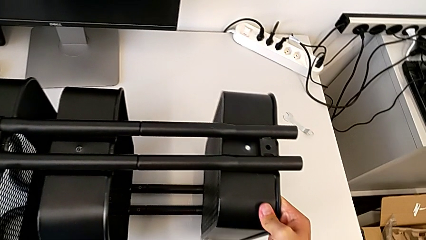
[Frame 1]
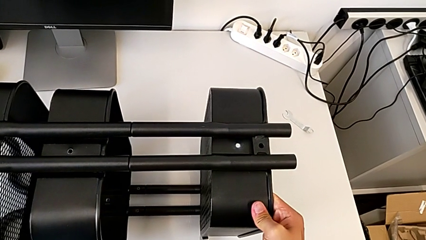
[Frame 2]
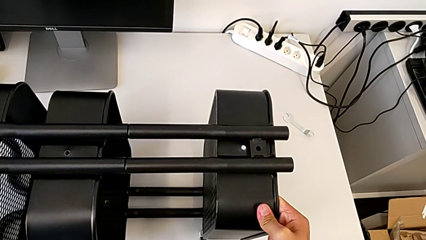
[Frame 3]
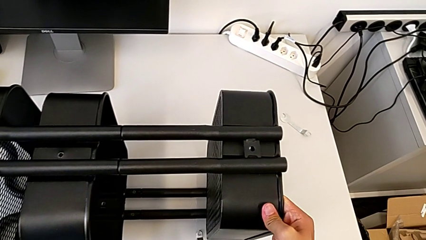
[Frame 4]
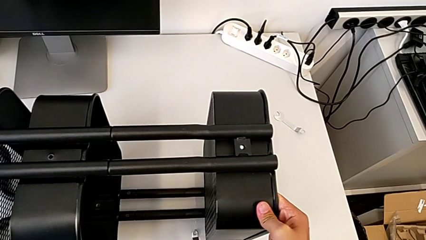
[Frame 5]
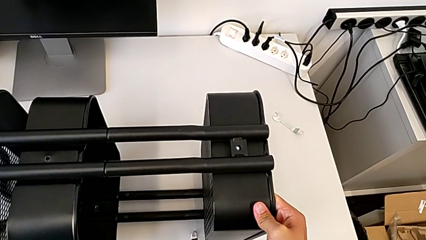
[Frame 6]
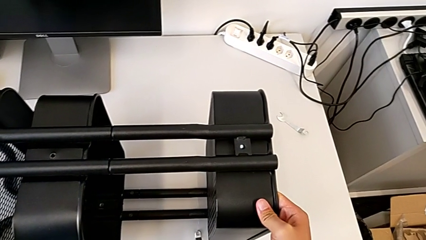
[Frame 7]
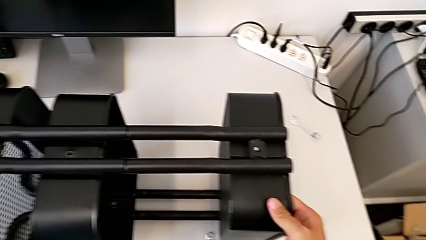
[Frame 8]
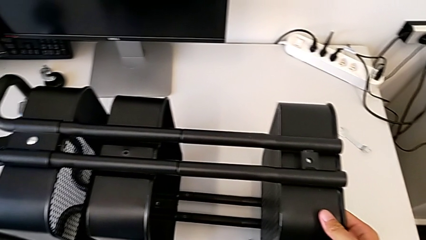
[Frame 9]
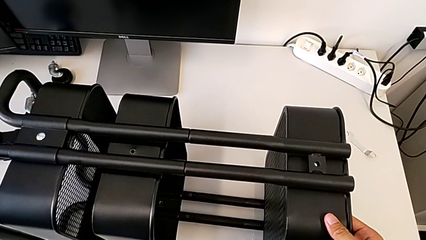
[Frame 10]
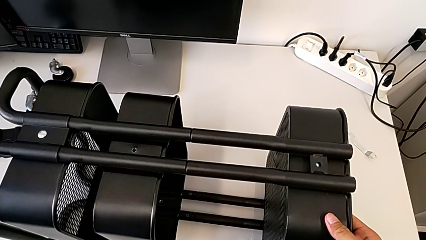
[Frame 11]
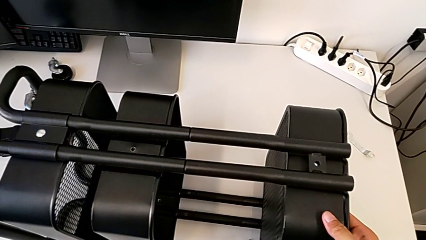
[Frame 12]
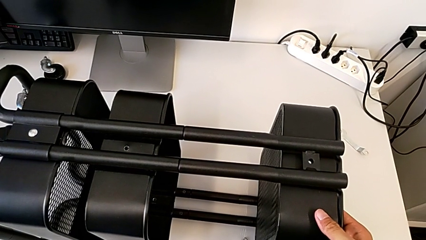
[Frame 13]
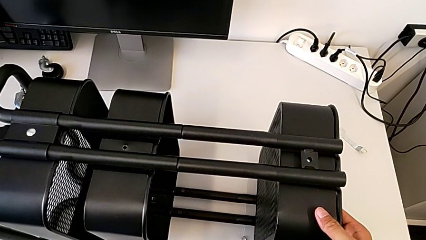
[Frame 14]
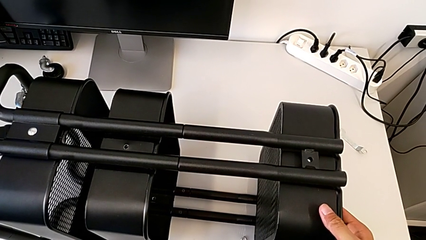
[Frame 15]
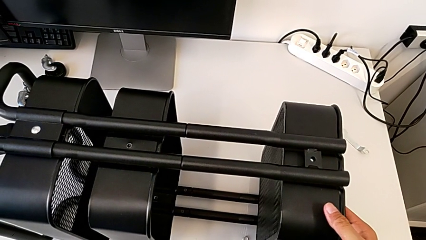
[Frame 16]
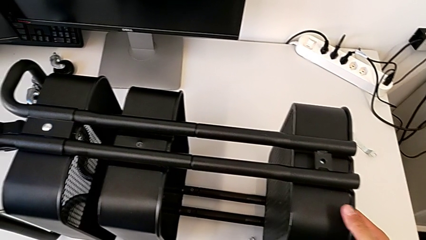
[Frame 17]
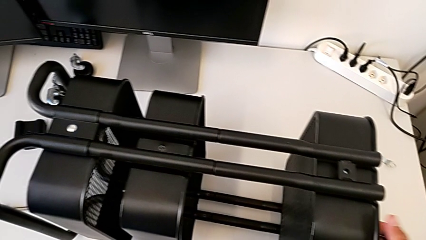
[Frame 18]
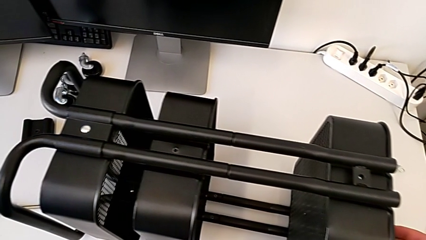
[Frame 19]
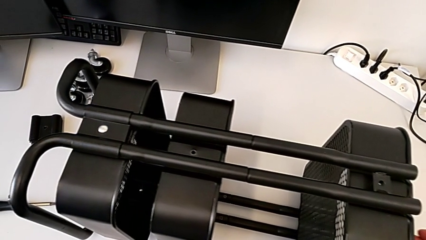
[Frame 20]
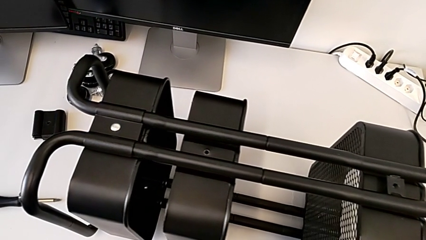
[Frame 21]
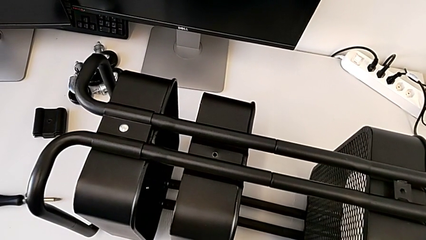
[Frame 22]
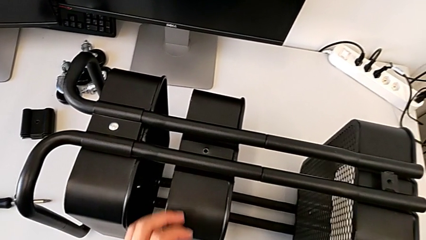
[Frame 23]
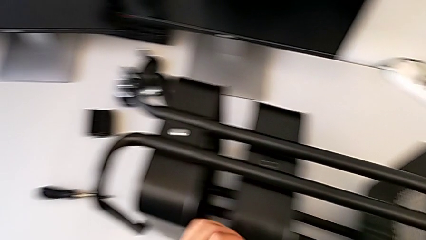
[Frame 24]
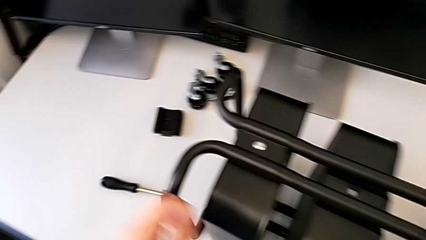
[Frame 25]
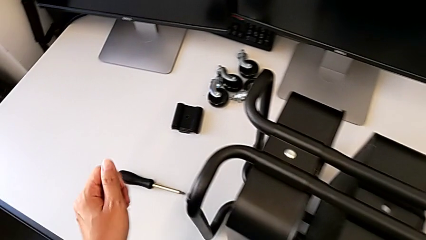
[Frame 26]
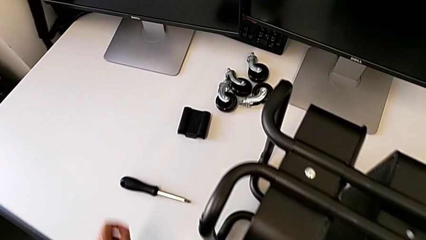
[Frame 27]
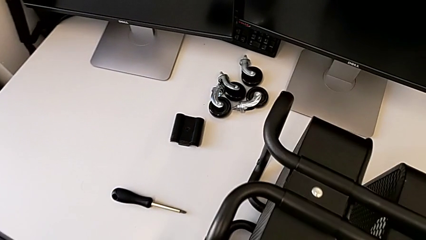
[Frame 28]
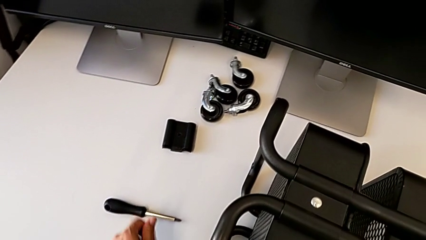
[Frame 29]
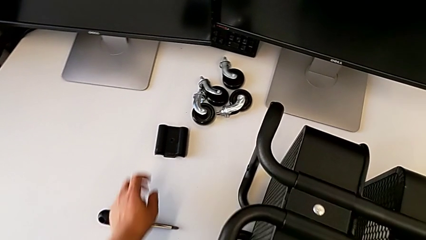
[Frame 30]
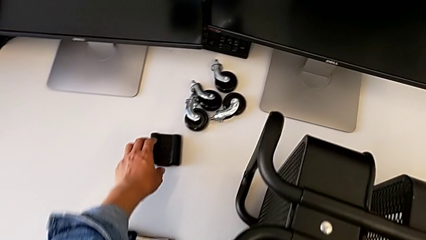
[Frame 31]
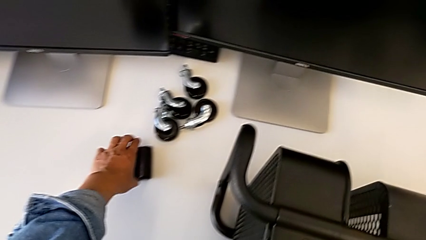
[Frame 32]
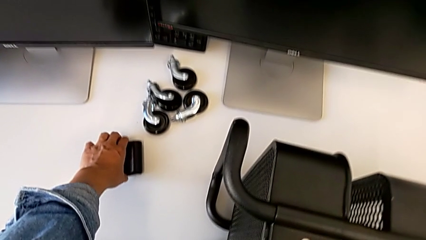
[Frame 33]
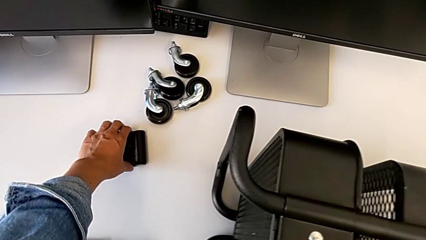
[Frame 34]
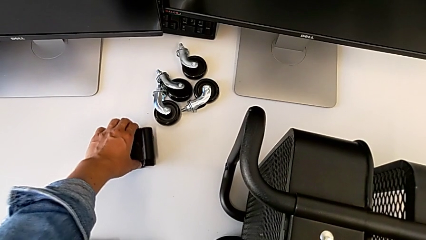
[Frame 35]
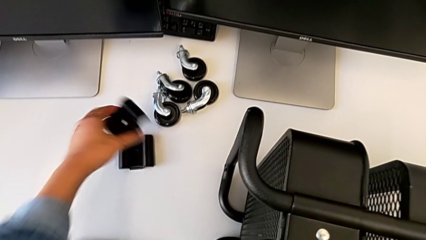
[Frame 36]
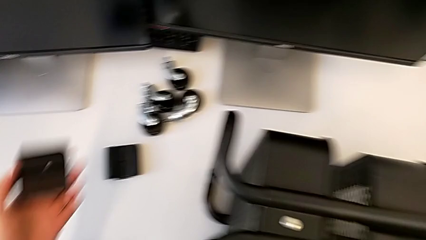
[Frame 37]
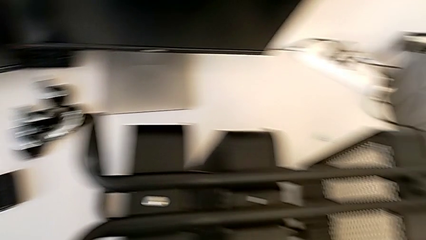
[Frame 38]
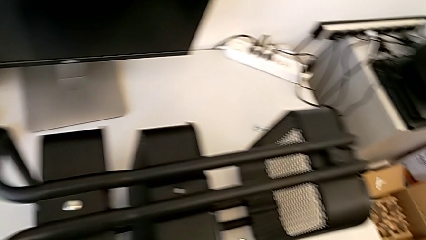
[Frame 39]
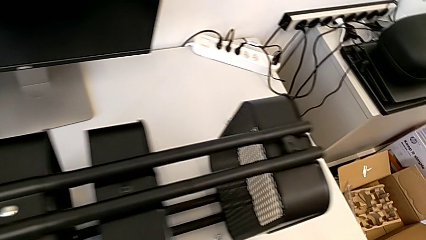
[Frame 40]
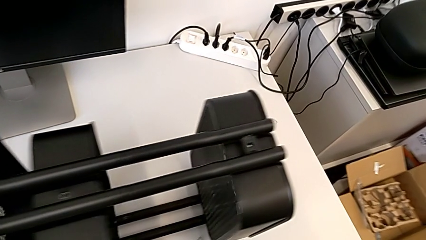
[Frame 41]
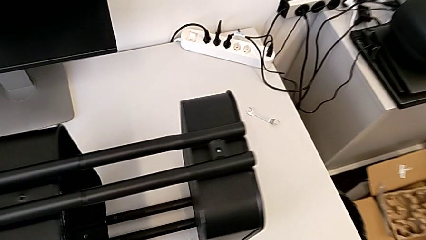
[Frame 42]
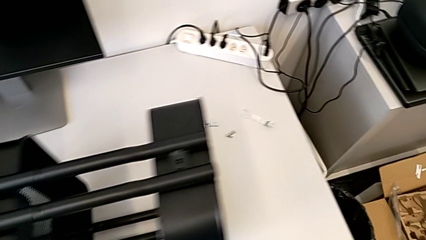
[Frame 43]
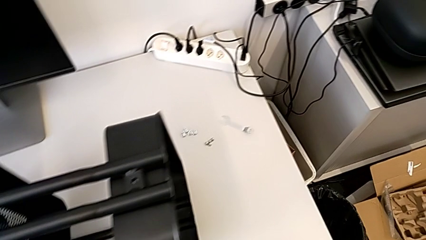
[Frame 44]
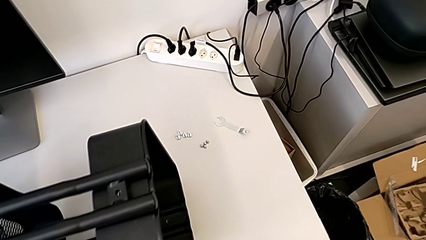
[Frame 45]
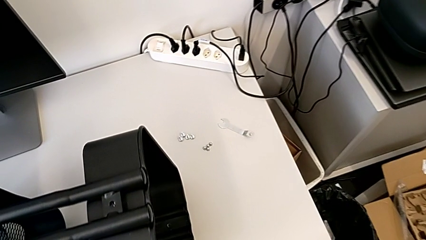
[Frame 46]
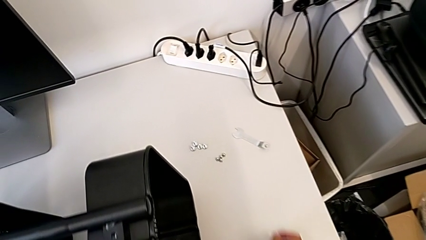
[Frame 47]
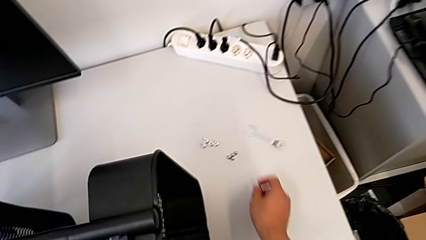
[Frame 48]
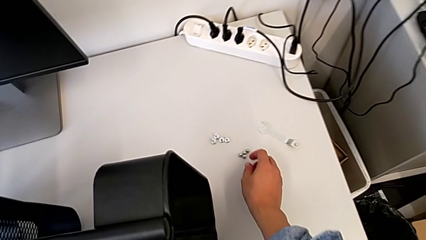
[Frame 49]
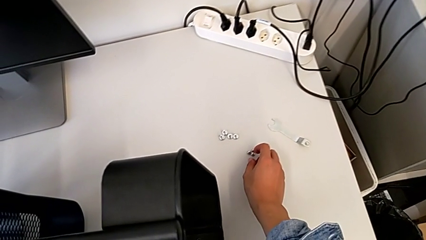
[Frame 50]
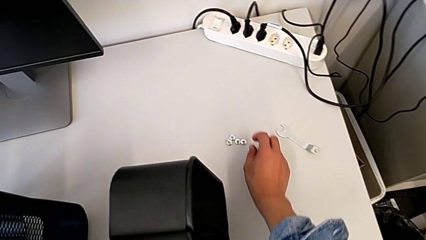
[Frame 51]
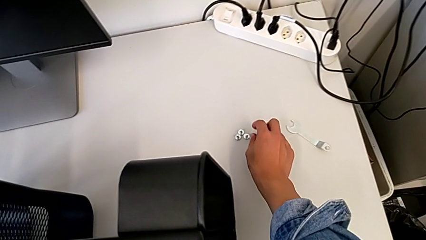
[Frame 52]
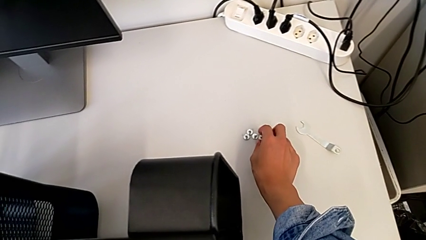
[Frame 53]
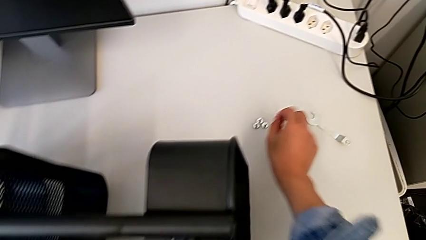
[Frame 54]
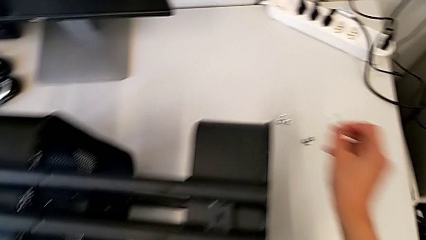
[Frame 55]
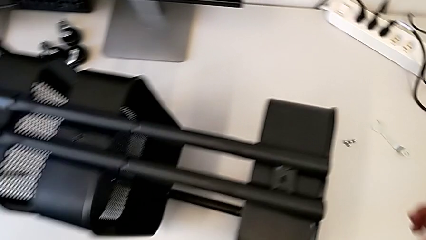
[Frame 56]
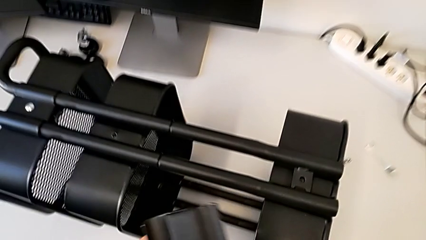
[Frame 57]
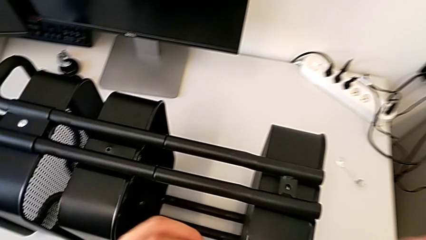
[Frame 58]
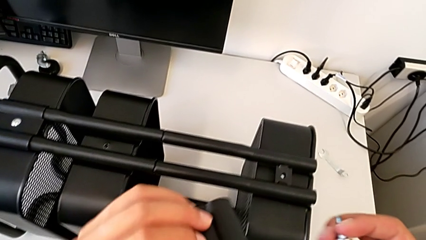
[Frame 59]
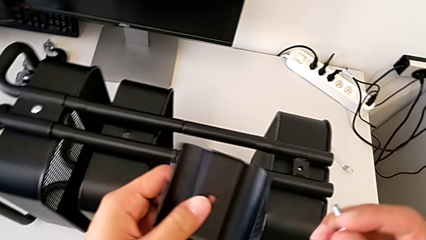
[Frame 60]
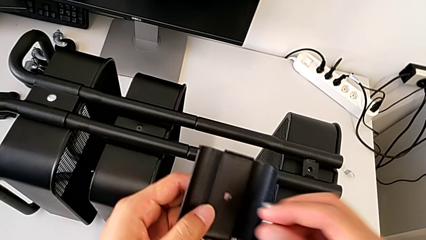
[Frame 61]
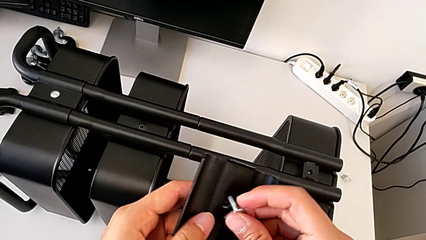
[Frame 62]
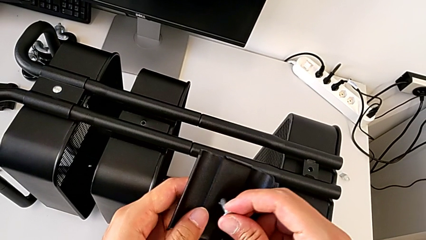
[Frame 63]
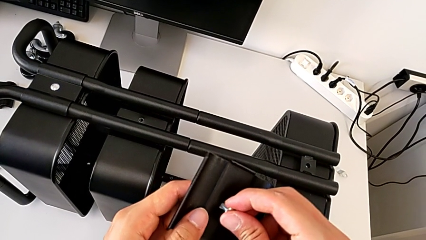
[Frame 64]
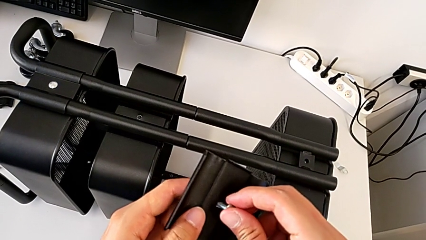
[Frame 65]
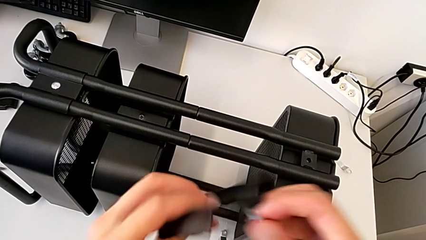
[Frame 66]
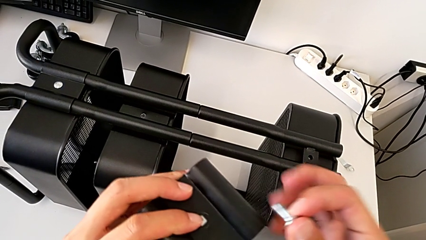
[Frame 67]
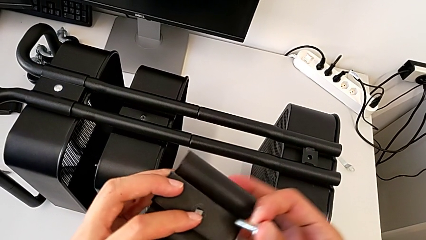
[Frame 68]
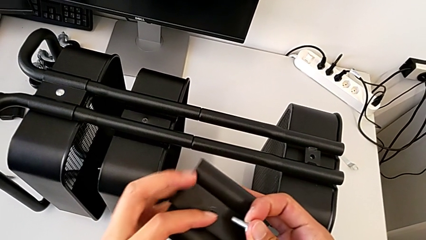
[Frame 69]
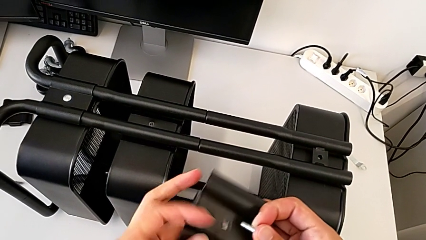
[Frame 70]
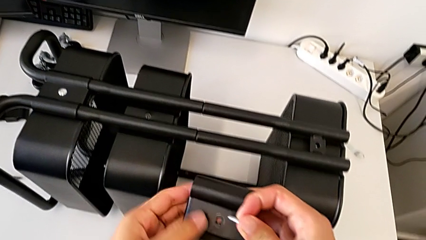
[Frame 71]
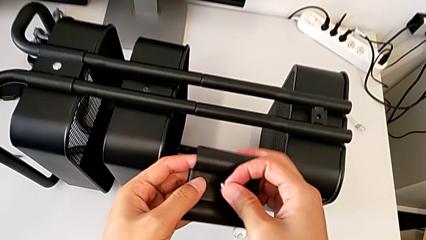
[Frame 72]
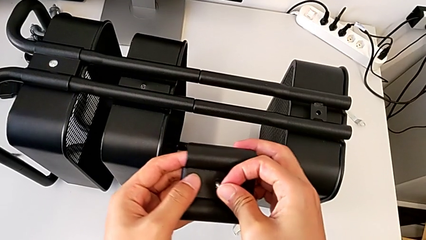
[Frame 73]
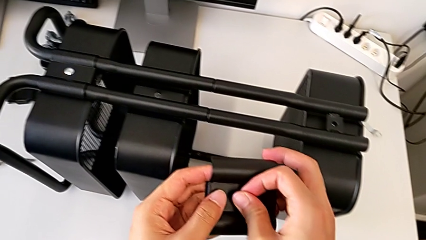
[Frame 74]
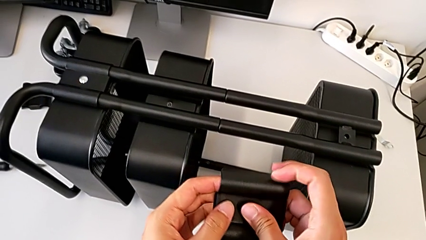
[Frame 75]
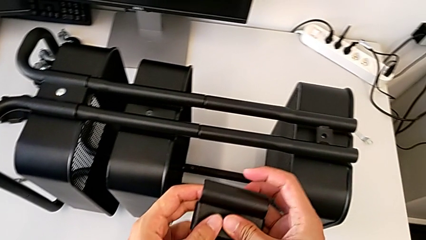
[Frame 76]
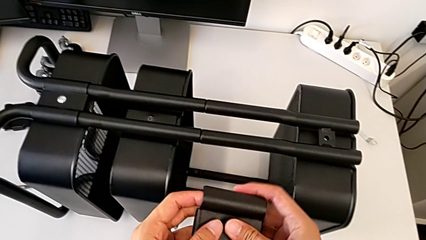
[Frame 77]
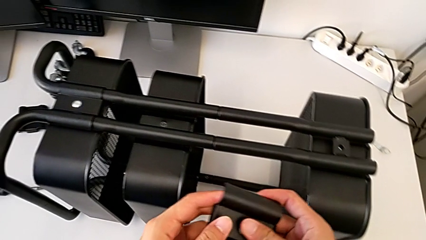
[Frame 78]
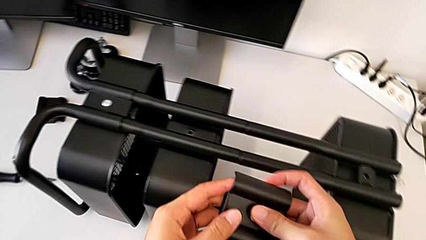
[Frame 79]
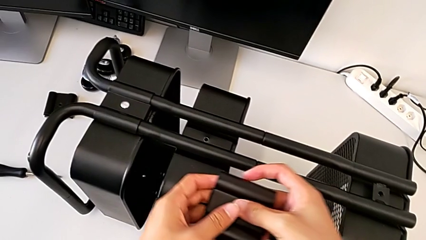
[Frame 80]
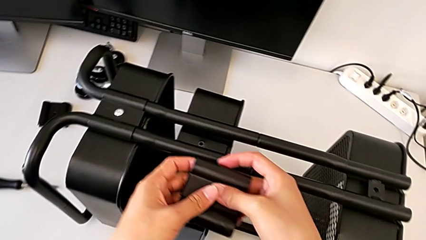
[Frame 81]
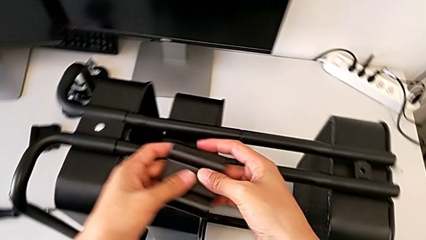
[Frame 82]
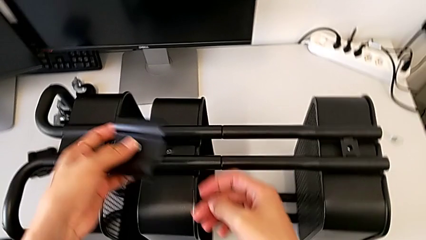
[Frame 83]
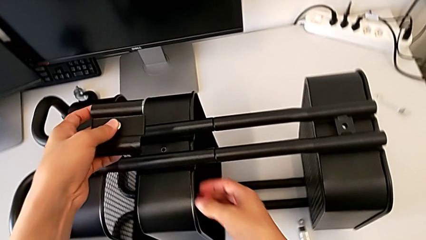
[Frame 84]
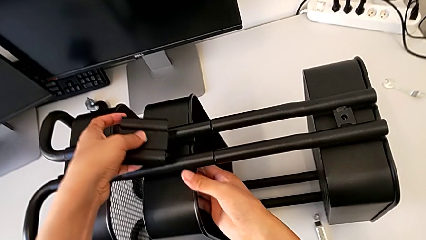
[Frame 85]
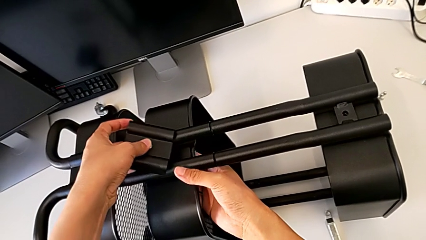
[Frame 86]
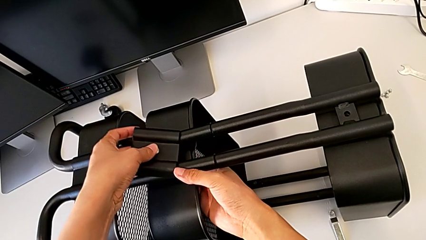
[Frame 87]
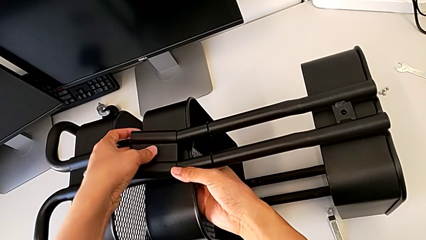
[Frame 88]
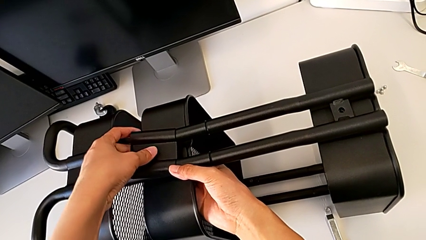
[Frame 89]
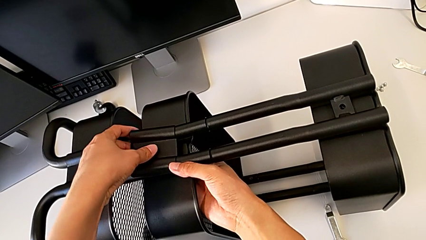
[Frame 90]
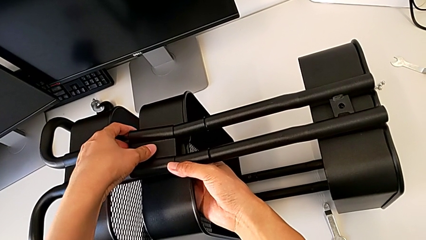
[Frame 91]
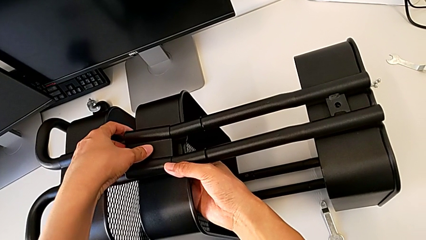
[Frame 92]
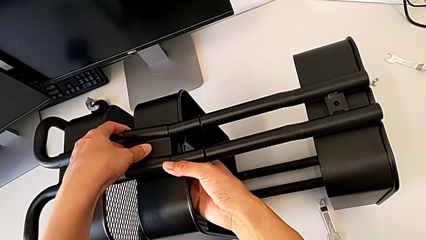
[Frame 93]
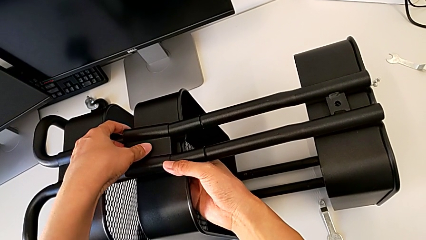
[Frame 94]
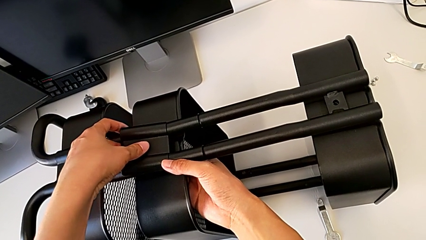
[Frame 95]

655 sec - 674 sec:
The camera wearer is screwing the bracket to the left side of the top box. They wrongly align the bracket.
